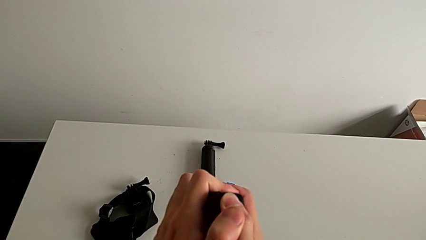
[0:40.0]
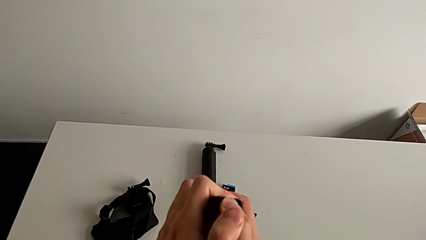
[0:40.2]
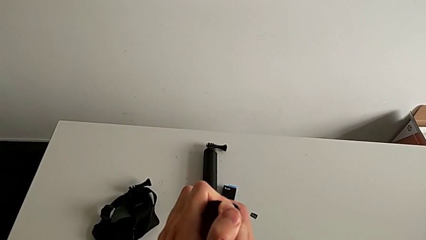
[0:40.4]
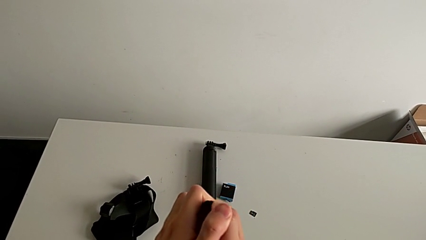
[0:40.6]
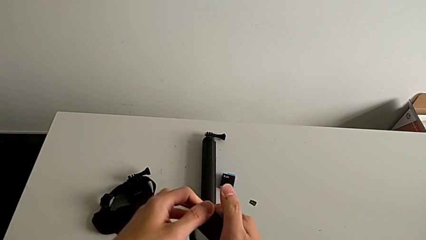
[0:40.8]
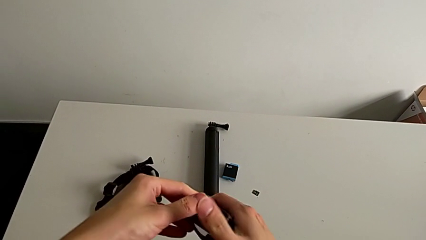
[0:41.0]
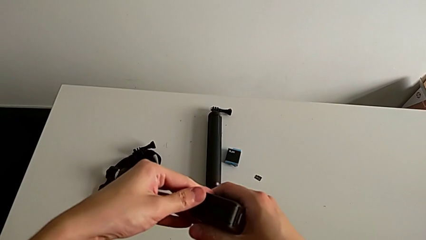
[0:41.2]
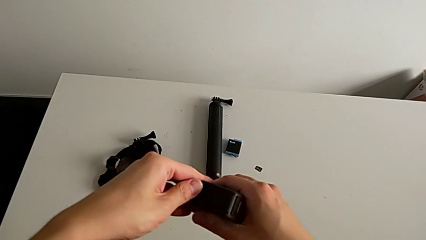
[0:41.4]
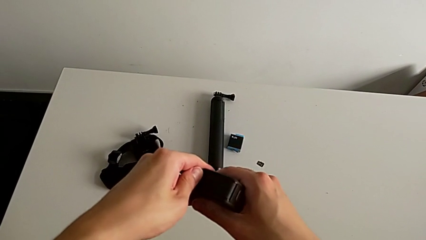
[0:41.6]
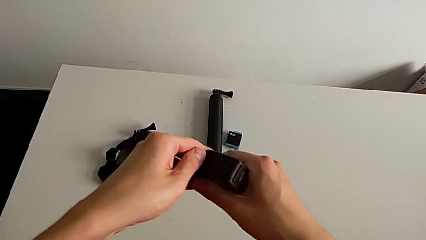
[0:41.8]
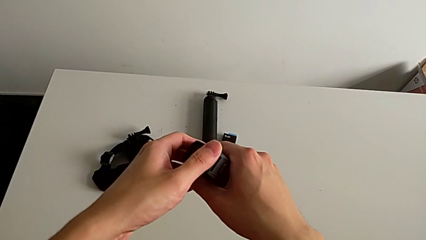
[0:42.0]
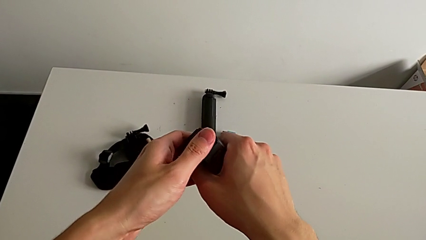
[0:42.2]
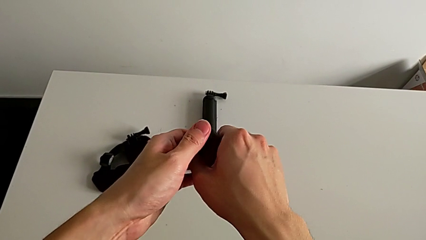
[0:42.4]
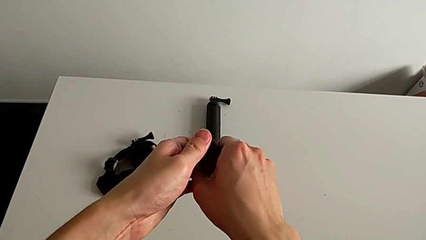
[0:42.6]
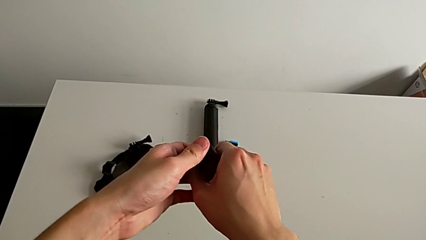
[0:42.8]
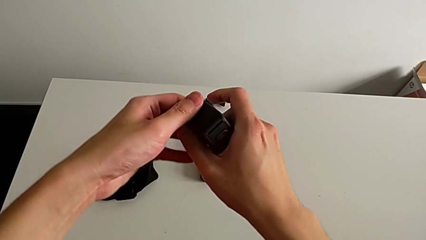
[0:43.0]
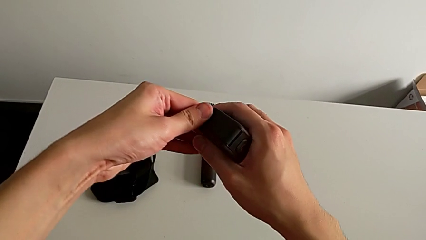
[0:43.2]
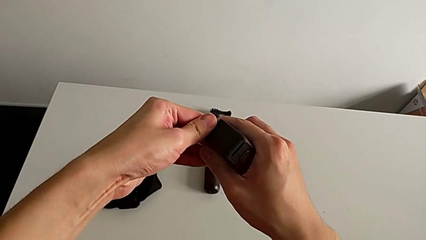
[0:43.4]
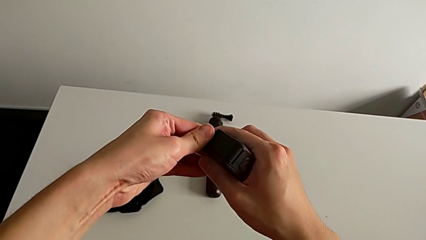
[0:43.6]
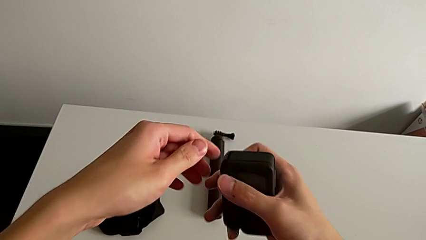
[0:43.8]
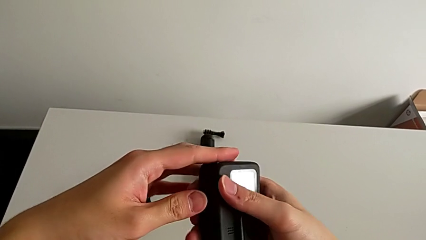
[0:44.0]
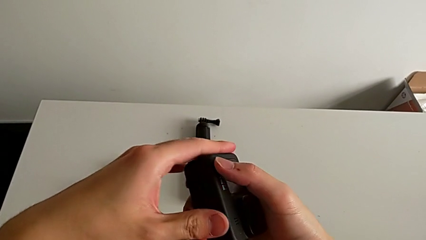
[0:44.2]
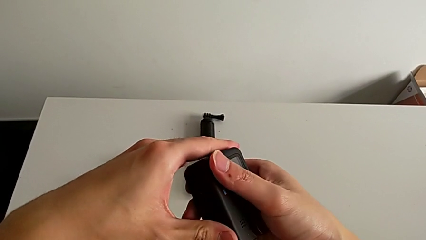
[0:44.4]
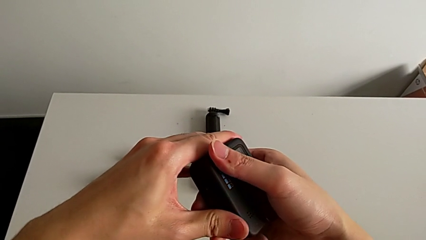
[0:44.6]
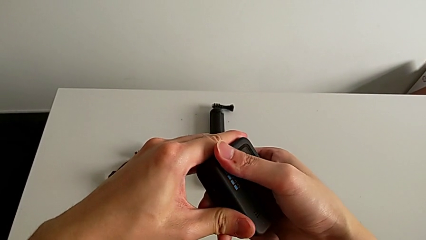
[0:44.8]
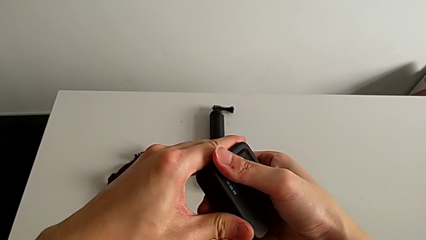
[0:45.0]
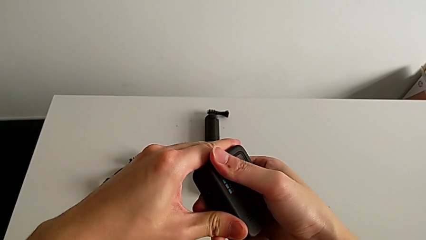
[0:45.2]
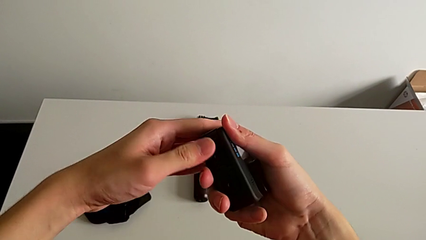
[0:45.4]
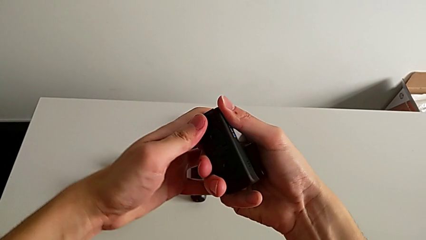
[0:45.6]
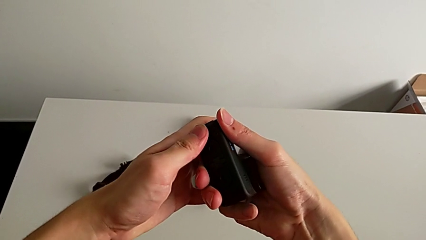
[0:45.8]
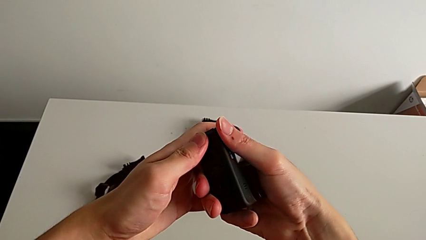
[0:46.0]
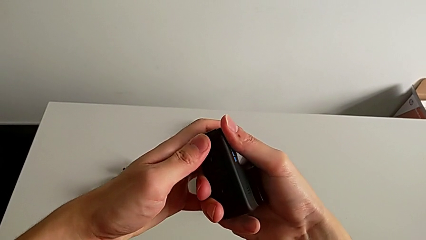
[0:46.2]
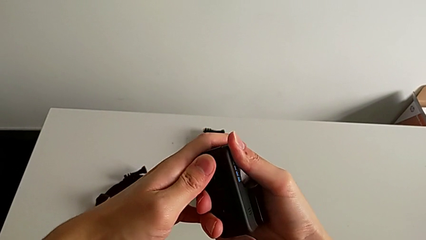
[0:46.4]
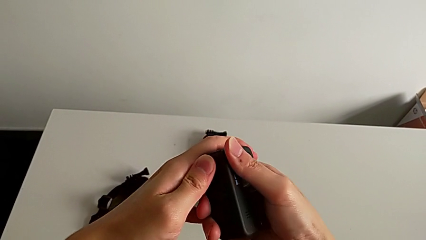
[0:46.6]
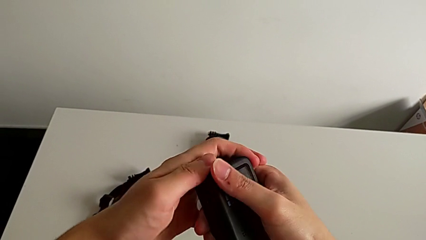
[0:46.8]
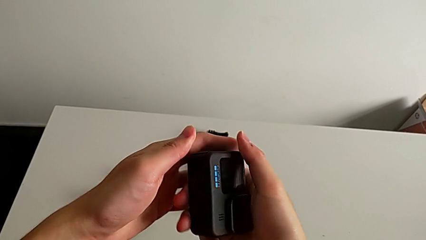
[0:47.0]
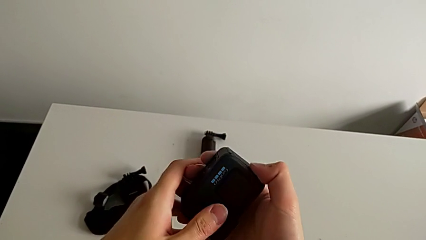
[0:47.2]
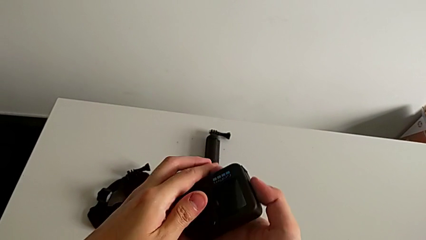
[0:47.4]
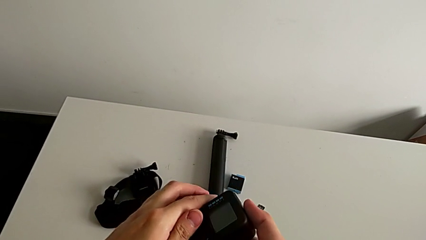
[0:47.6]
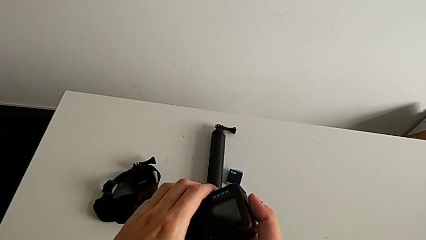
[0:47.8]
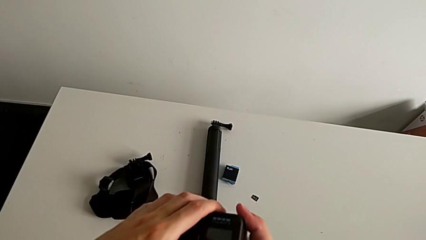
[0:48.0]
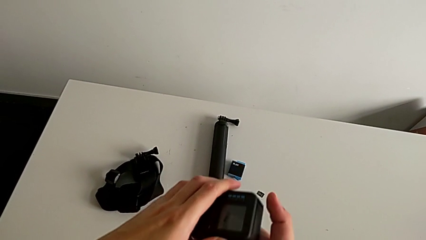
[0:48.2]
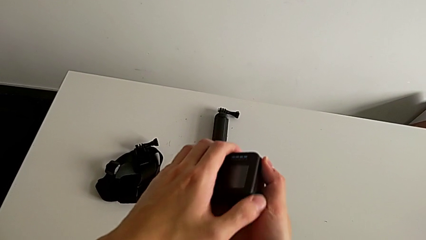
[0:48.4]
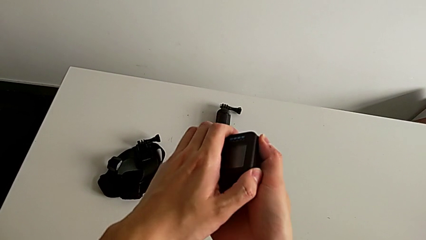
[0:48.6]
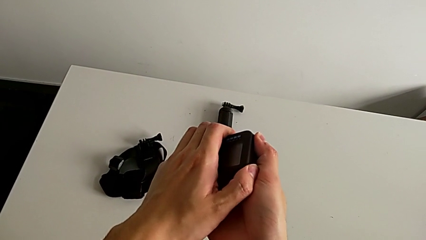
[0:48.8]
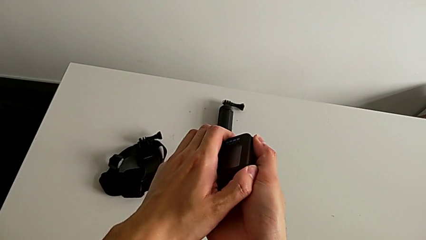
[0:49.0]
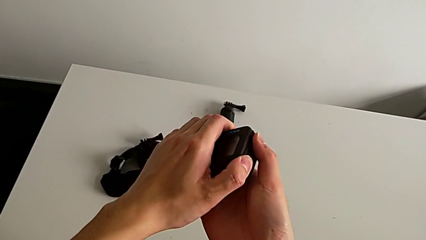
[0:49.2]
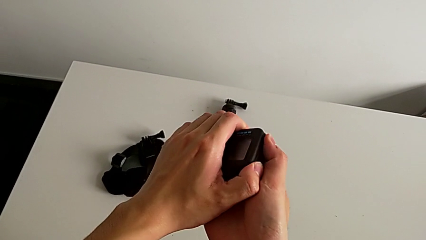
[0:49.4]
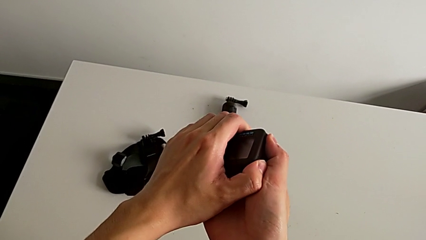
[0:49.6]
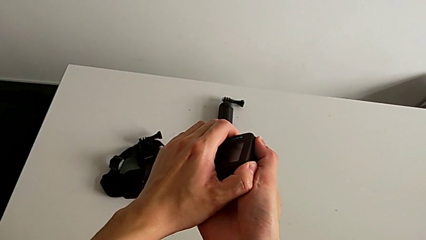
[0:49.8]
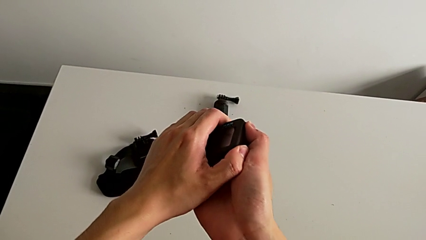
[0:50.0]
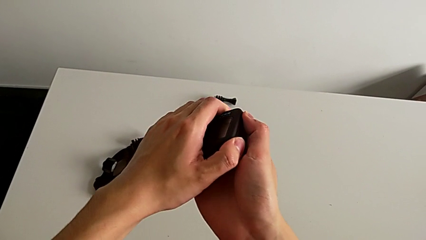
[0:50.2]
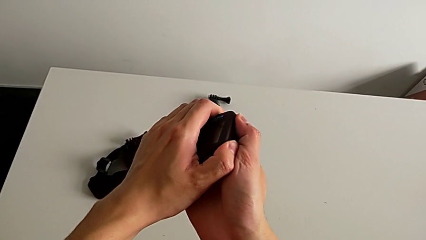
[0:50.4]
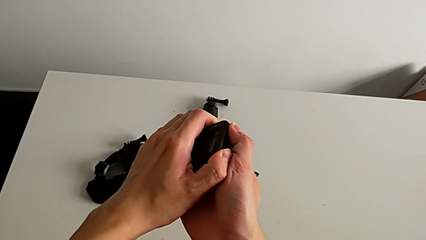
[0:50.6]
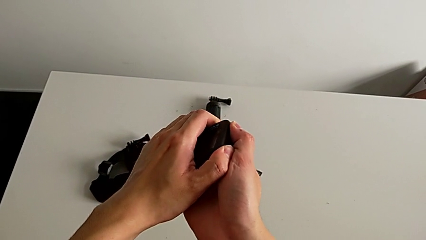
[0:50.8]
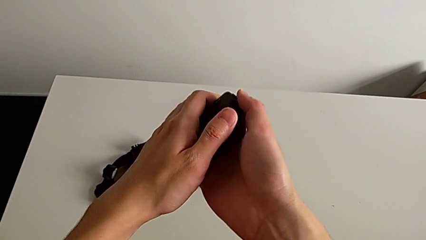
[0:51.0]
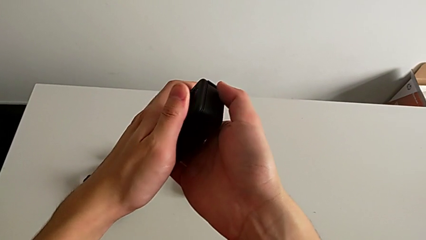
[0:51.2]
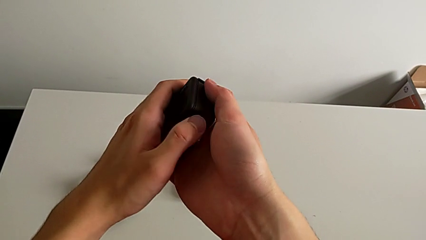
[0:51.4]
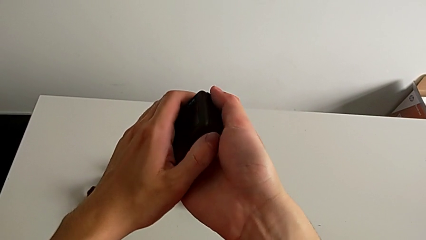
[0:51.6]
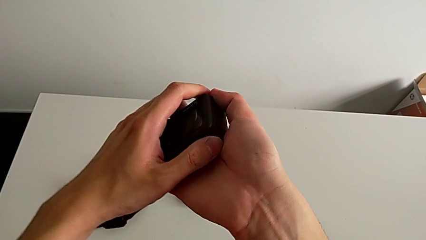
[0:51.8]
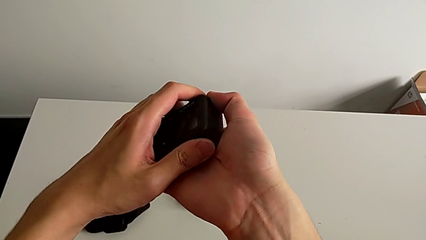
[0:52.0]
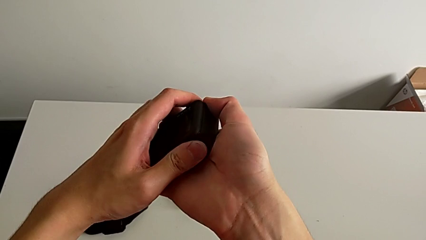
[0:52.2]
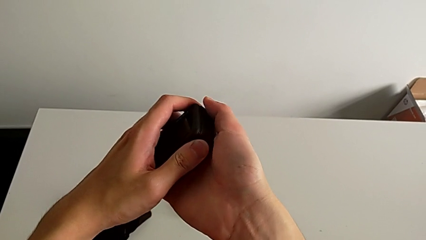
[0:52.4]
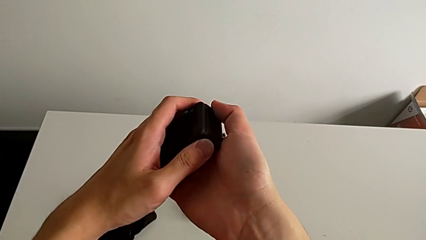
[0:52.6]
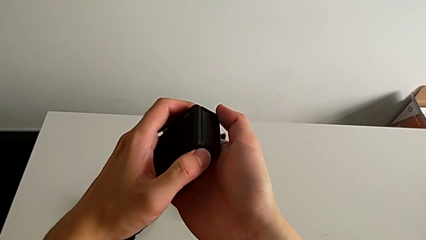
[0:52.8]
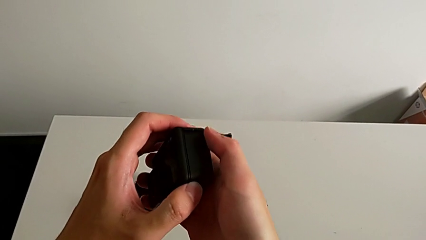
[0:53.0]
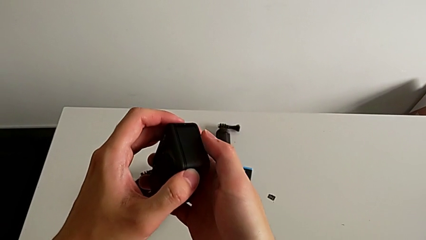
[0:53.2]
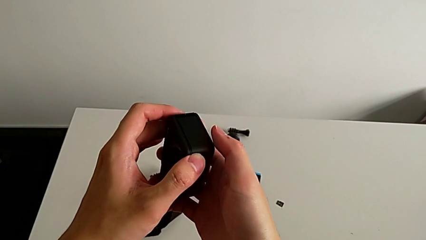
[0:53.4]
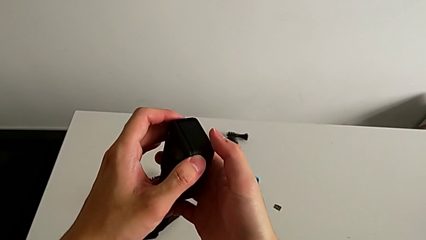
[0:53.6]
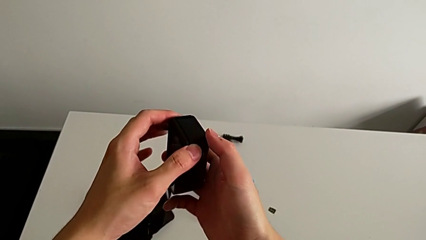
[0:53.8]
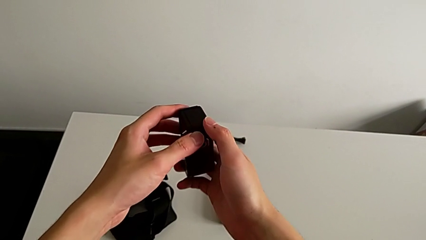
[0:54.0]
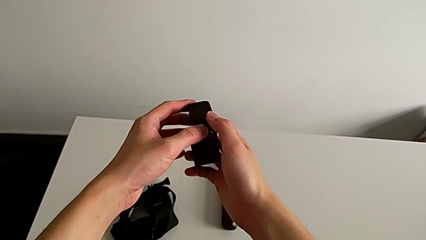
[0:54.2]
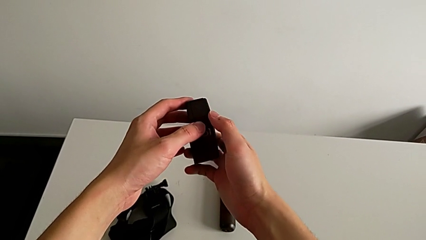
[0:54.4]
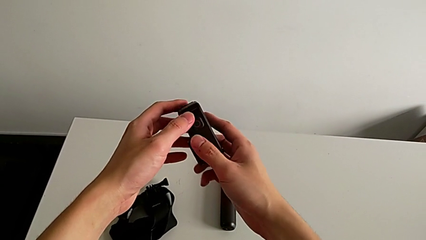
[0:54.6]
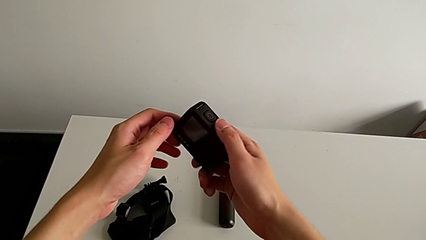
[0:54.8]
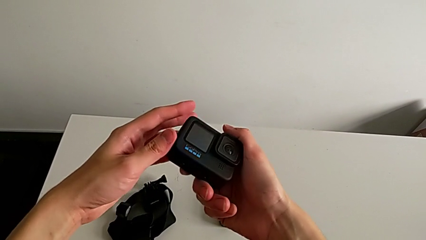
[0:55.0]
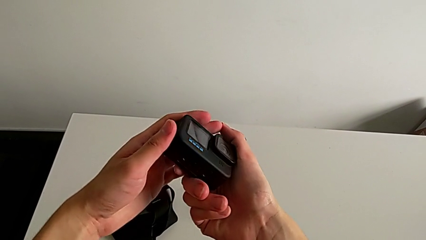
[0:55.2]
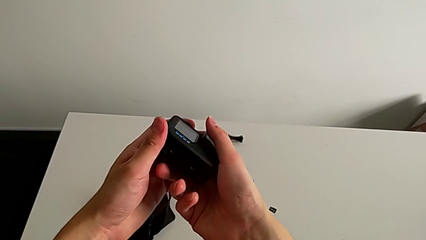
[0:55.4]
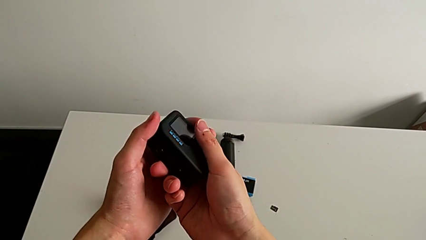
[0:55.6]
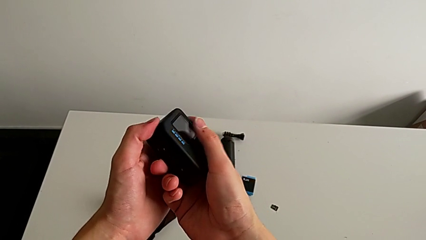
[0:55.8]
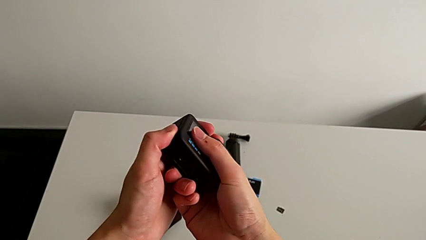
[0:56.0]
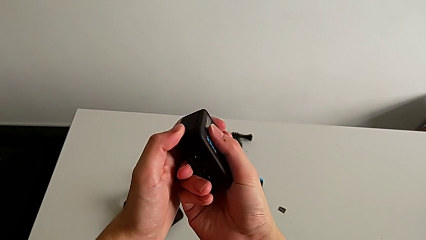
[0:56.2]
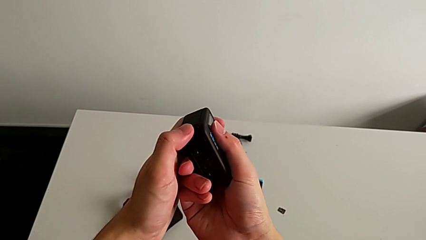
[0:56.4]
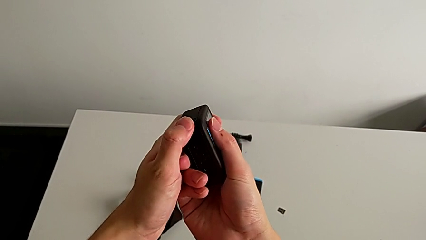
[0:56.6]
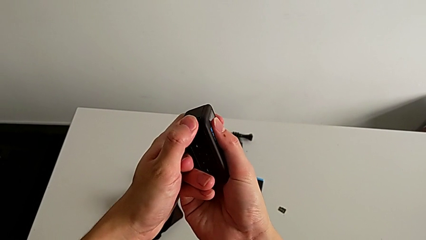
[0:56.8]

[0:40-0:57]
The camera wearer is changing the battery for the GoPro. They keep pushing the battery door and rotate the GoPro.
